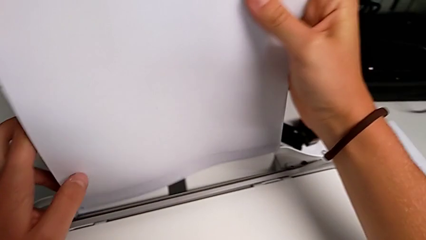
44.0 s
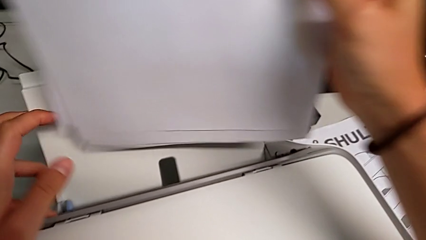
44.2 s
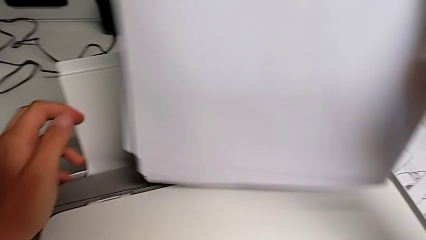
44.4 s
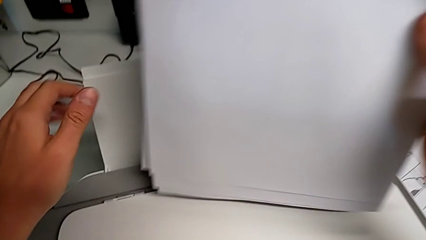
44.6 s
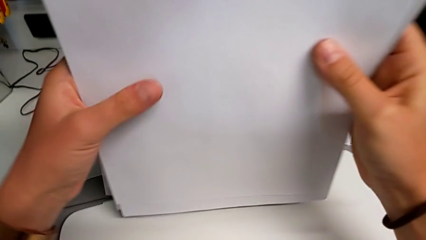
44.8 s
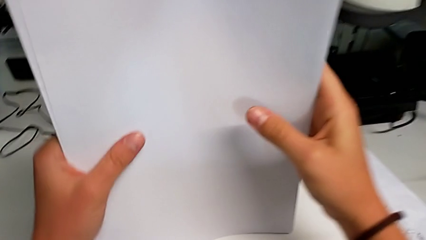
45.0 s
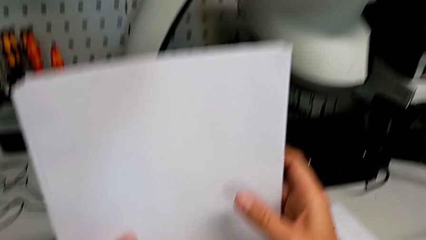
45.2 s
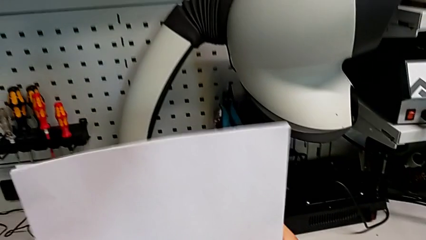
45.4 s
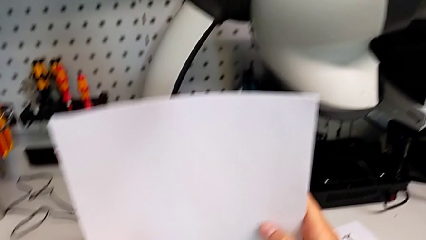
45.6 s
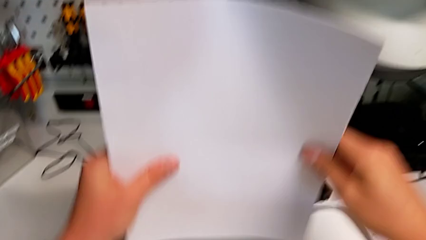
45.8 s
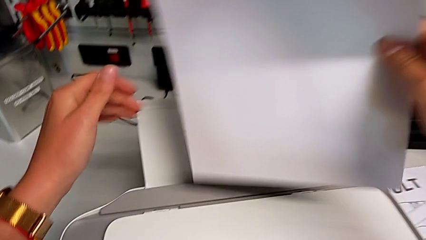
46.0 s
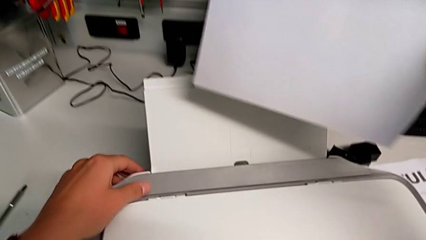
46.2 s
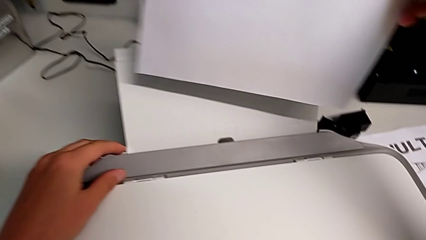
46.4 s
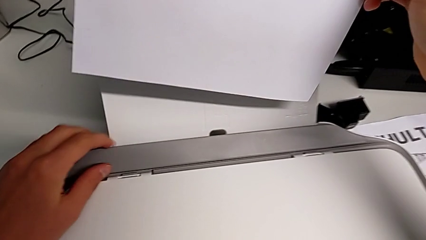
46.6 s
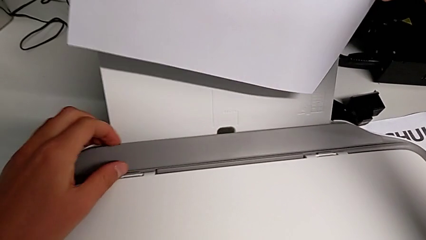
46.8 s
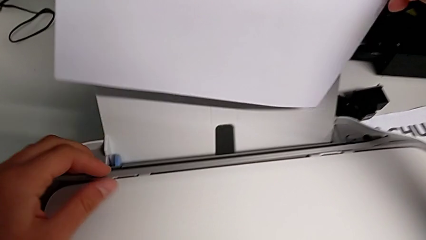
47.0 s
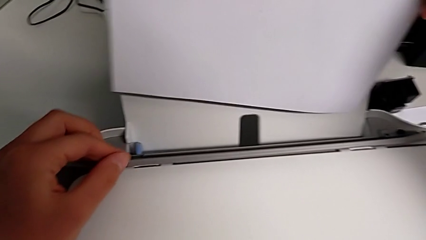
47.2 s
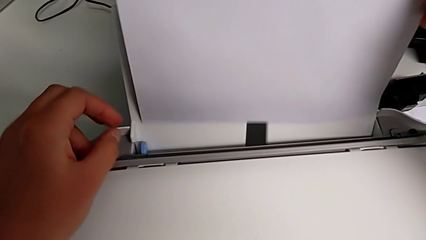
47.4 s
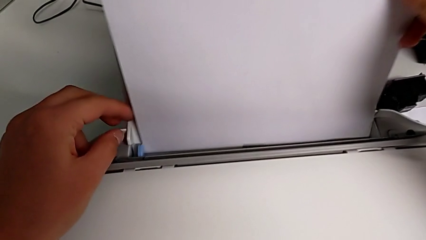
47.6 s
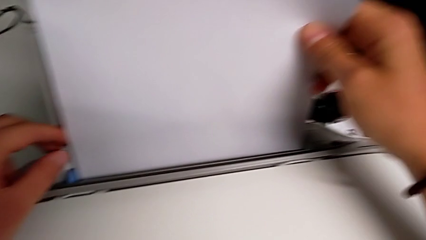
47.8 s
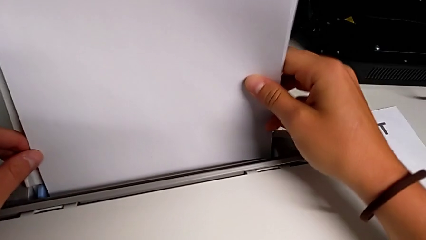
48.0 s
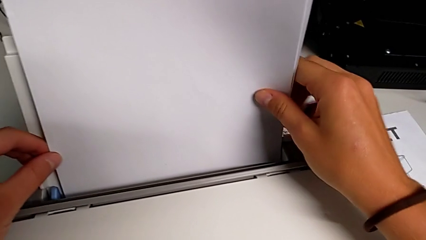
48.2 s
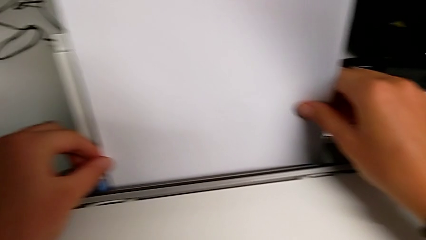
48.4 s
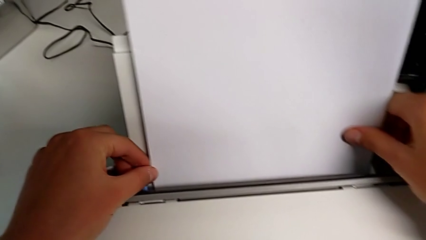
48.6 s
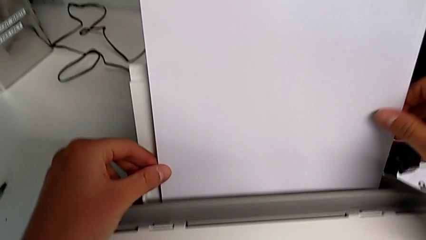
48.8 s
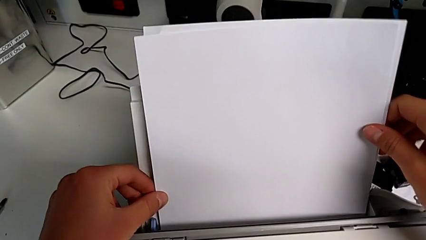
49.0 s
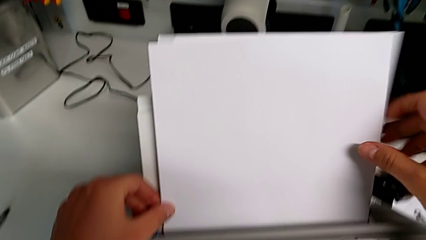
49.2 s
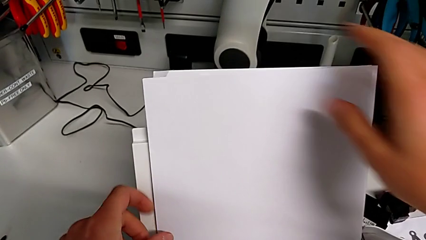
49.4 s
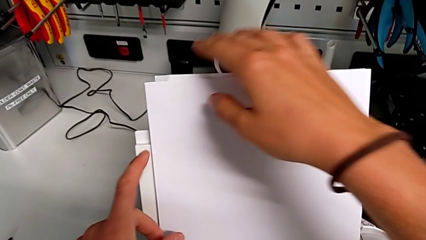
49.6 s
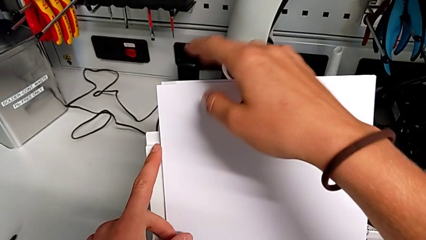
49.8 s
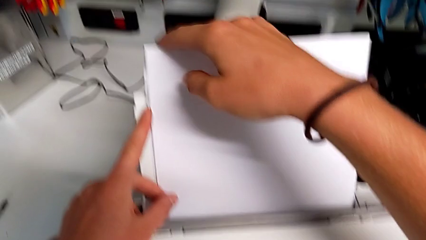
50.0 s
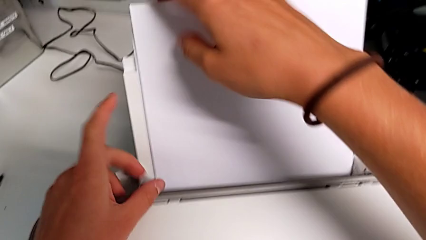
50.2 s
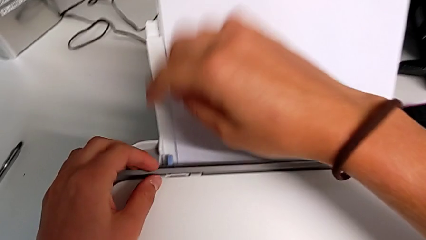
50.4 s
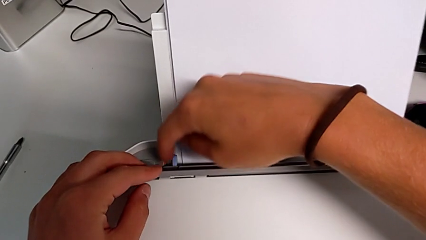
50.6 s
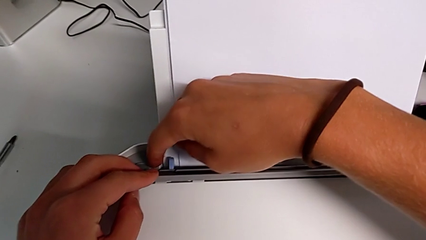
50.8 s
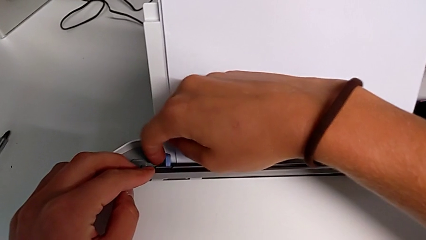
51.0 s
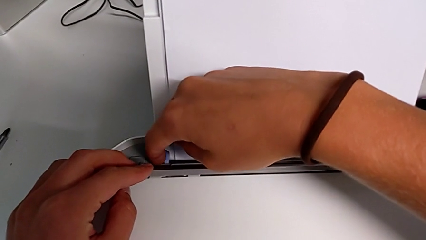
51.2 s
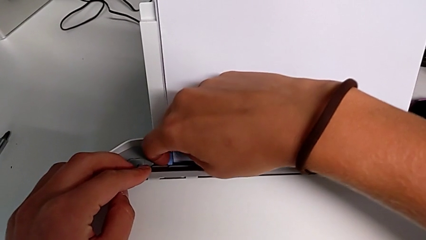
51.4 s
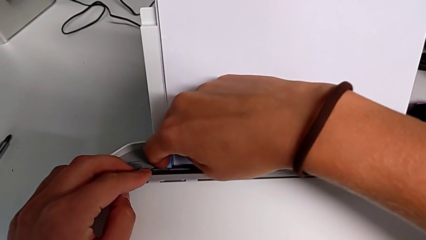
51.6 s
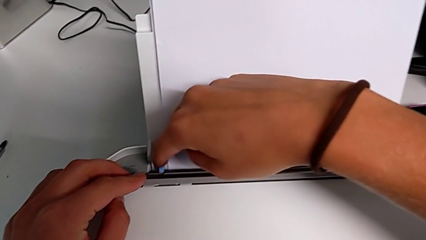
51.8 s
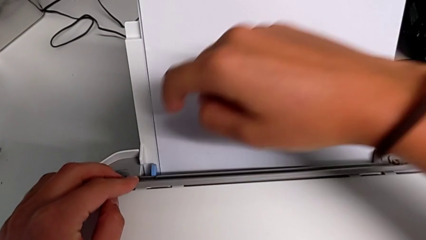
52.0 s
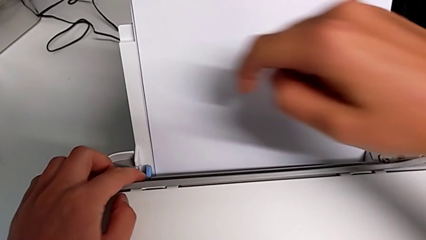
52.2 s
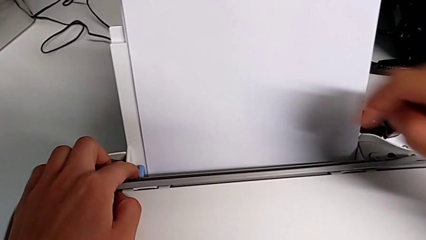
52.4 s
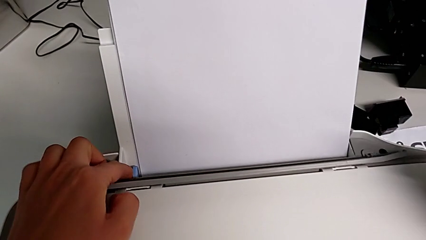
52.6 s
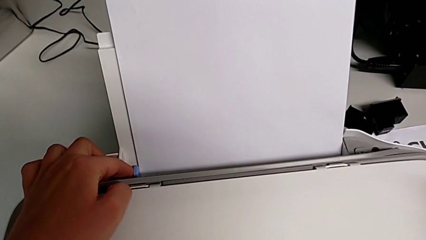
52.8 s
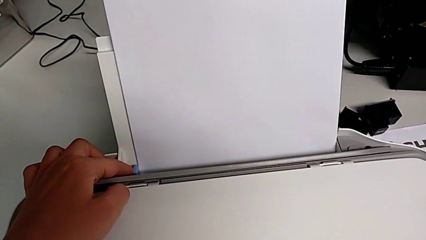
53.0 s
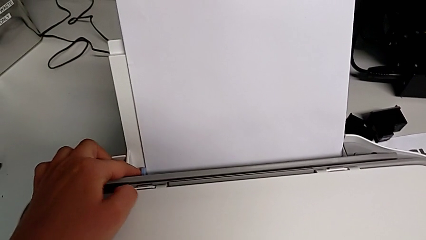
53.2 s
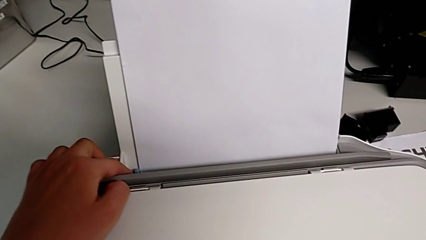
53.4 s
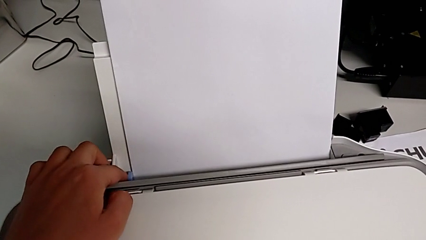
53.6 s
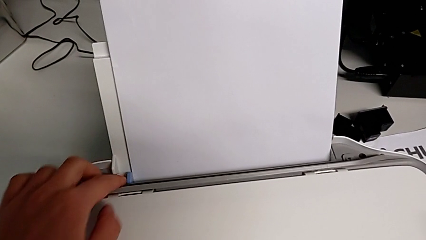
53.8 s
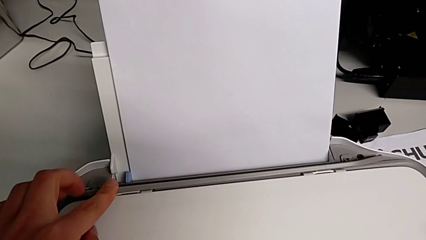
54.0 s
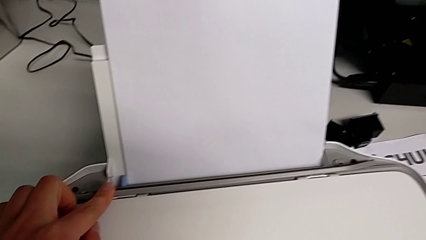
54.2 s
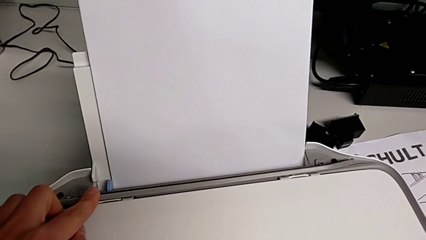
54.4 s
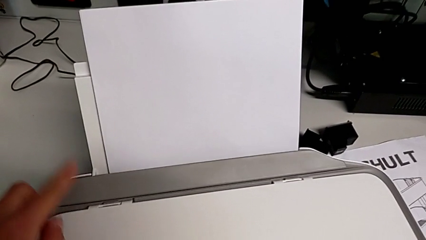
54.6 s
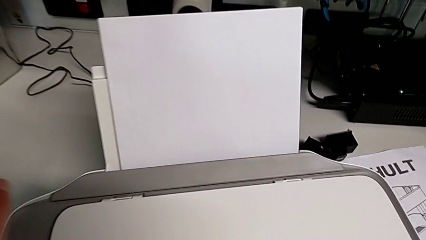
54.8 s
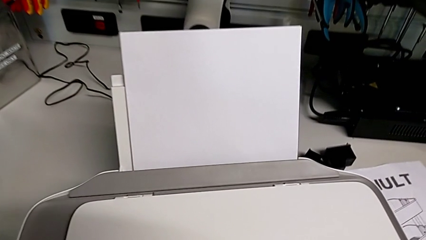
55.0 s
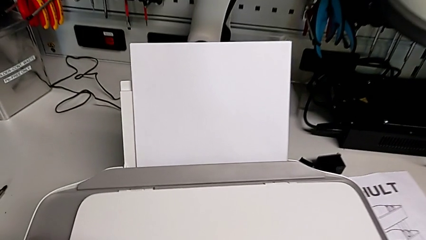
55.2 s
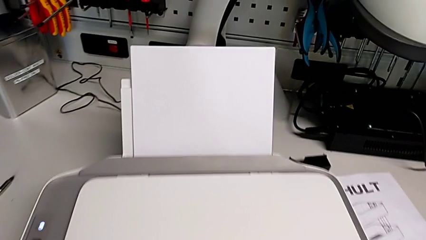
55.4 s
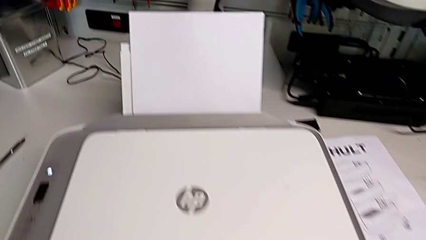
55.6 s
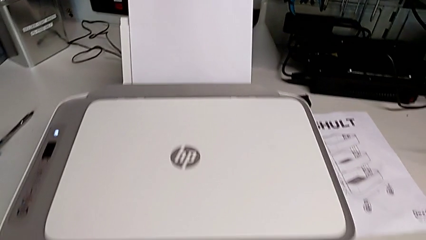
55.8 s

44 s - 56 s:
The camera wearer is loading the printer with a paper stack. They close the gray copy gate, align the paper stack, open the gray copy gate, insert the paper stack, slide the blue tab and close the gray copy gate.

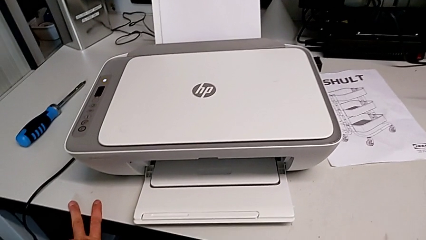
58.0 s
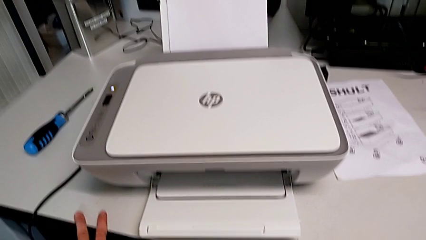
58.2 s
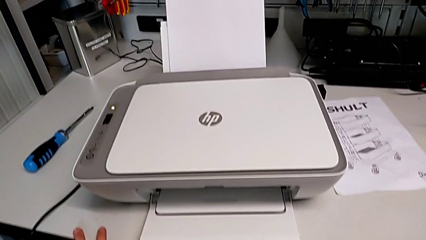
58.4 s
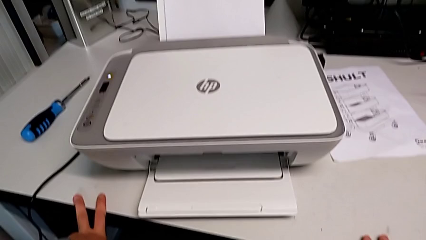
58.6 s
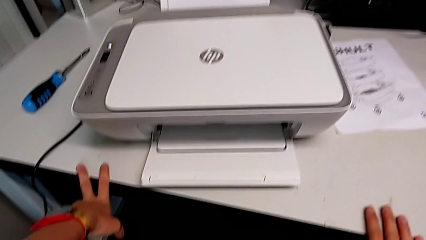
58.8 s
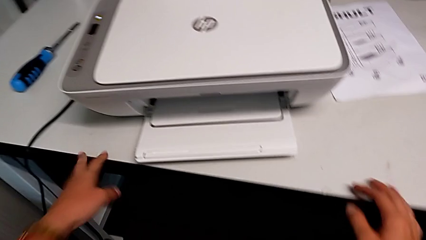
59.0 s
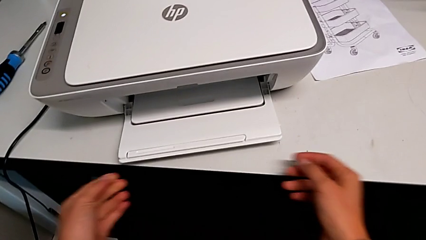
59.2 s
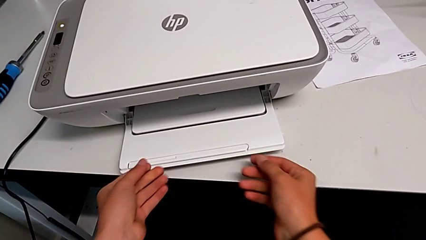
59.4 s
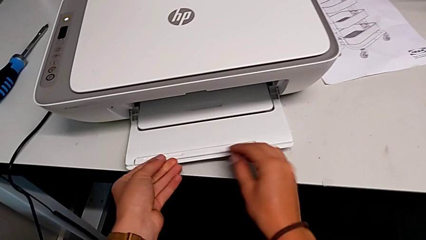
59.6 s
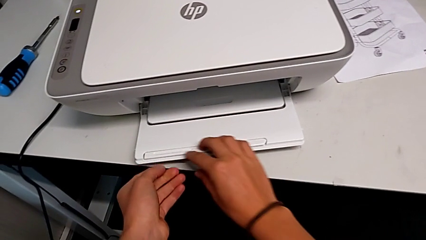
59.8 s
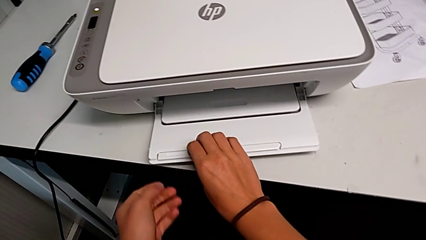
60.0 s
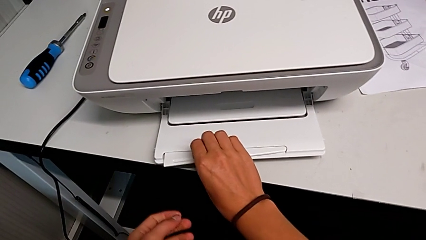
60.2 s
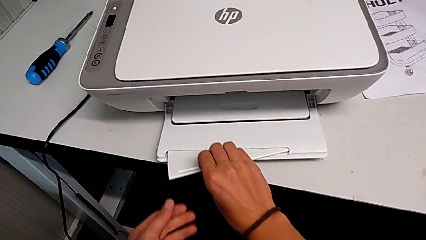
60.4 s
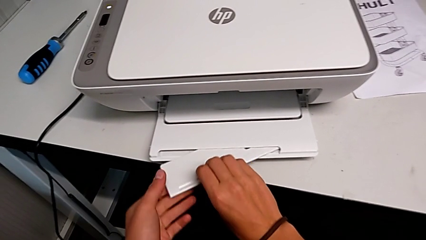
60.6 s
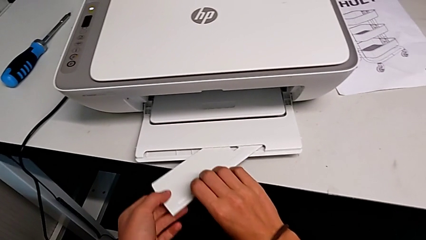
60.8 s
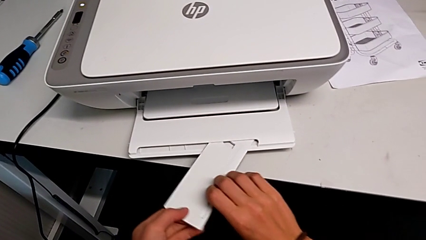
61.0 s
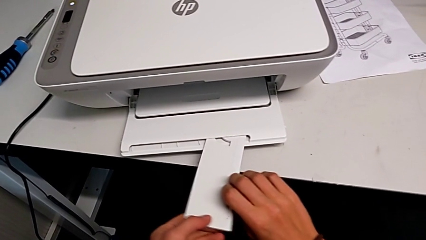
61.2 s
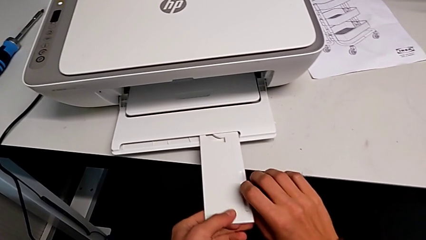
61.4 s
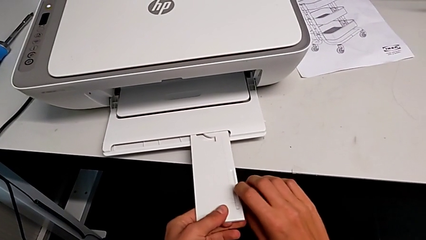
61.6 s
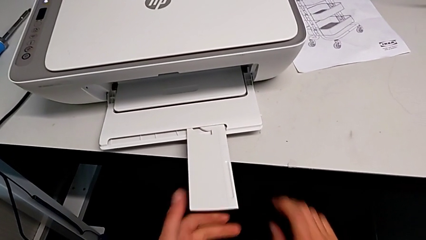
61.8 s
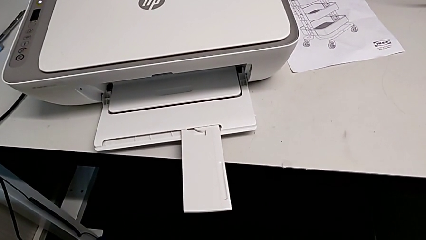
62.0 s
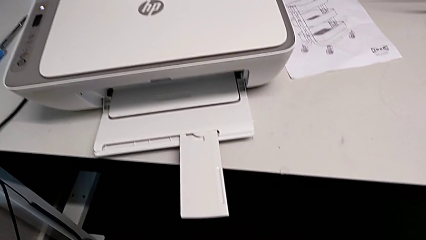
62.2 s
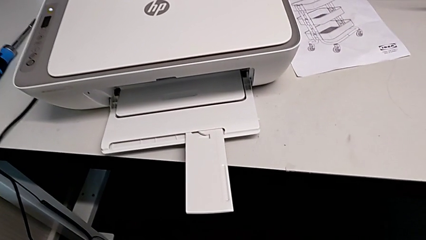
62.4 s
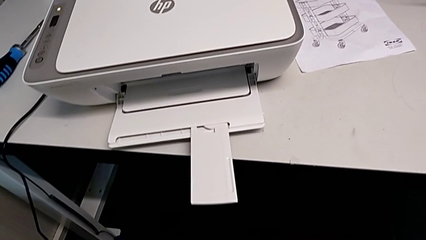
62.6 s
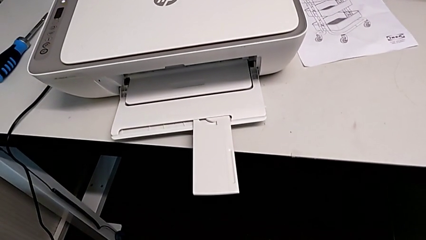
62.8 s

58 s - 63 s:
The camera wearer opens the extension tray of the printer. They open the extending paper tray.
